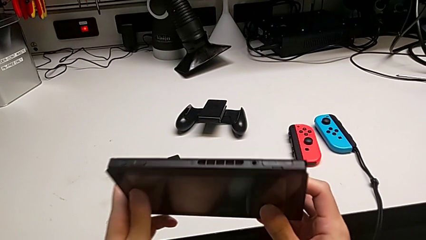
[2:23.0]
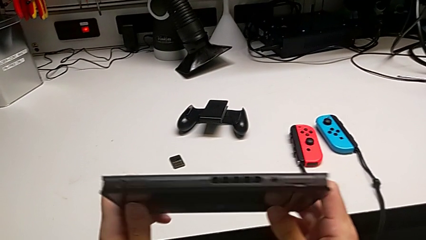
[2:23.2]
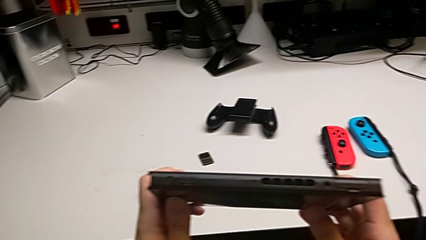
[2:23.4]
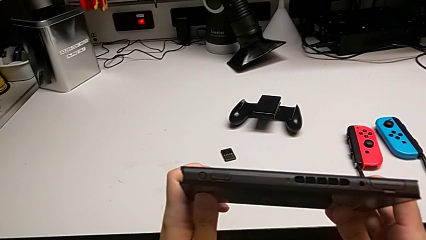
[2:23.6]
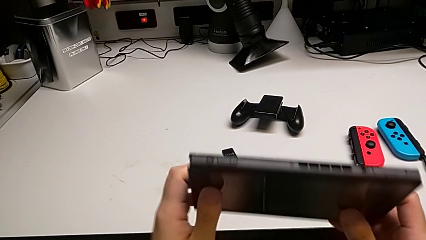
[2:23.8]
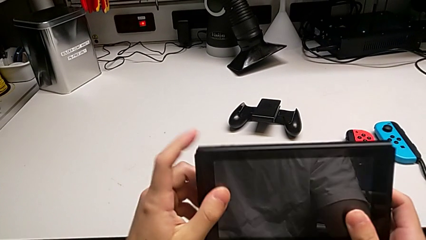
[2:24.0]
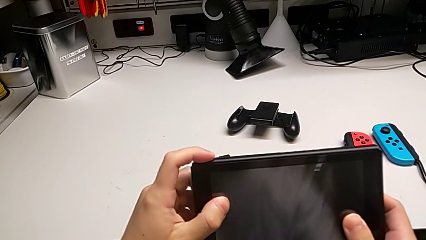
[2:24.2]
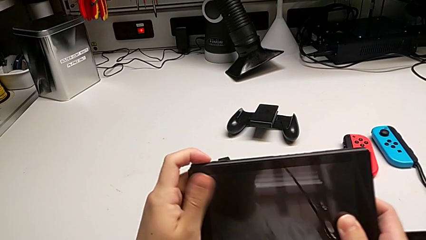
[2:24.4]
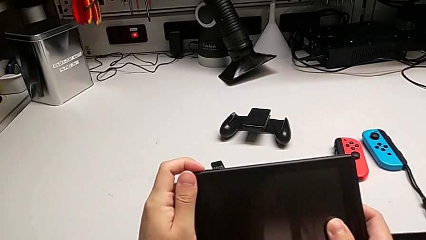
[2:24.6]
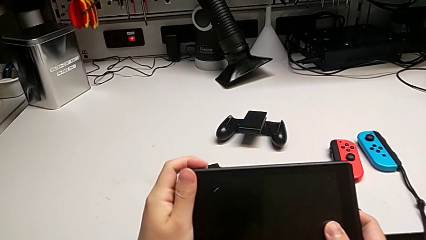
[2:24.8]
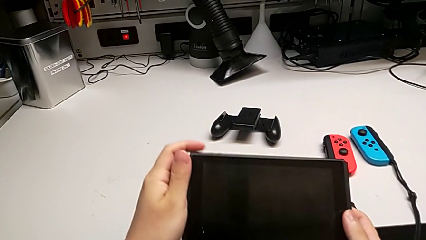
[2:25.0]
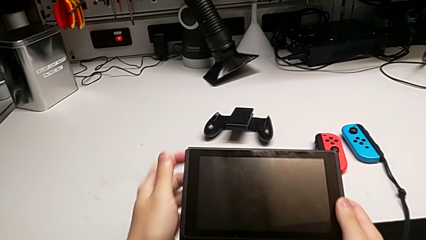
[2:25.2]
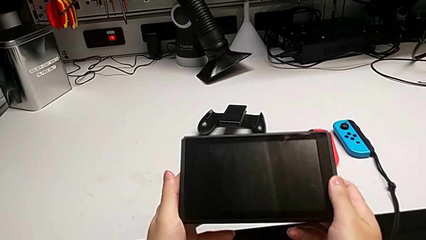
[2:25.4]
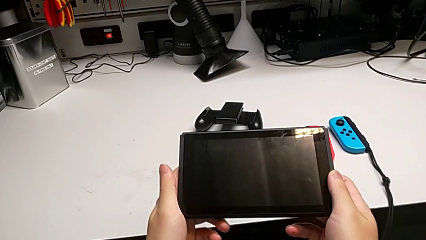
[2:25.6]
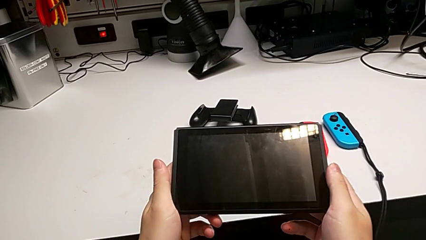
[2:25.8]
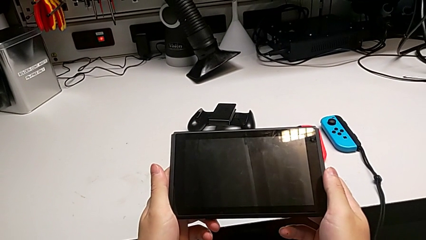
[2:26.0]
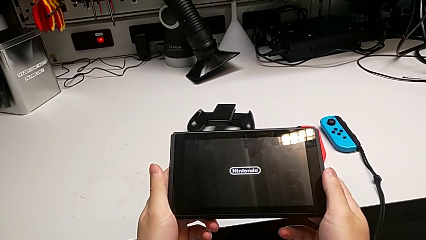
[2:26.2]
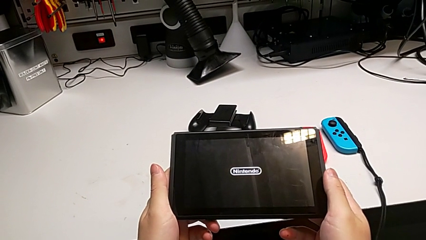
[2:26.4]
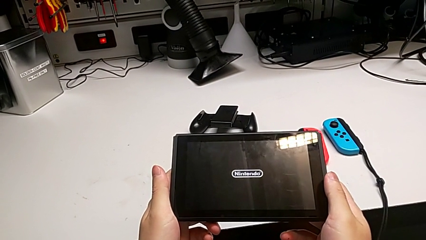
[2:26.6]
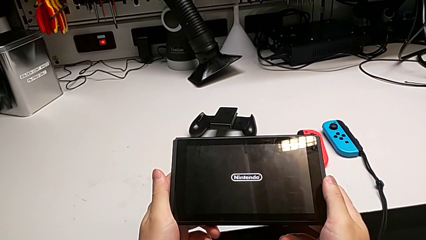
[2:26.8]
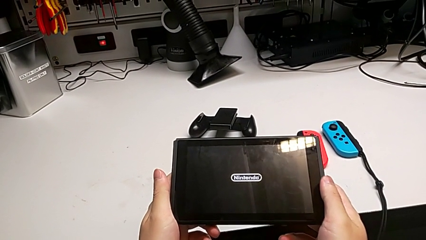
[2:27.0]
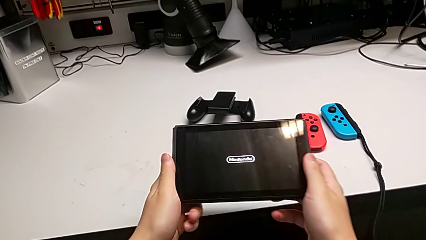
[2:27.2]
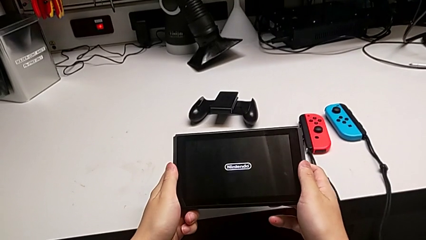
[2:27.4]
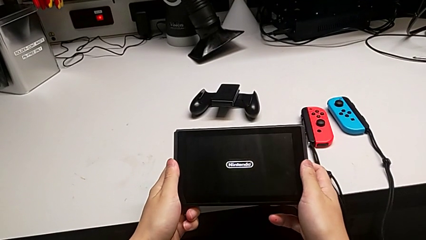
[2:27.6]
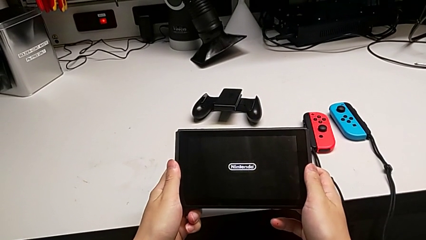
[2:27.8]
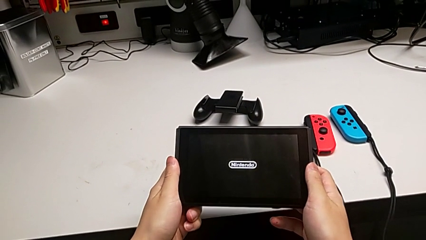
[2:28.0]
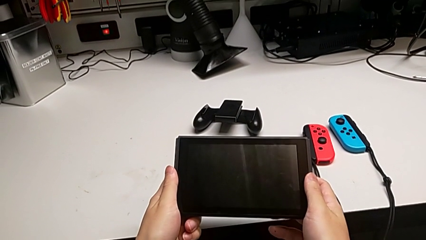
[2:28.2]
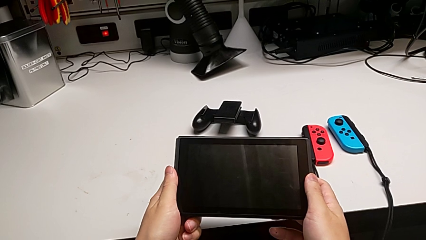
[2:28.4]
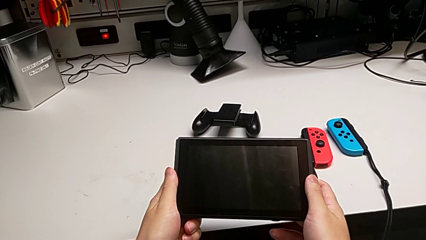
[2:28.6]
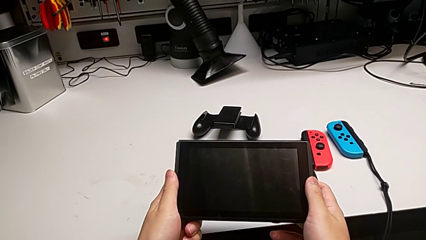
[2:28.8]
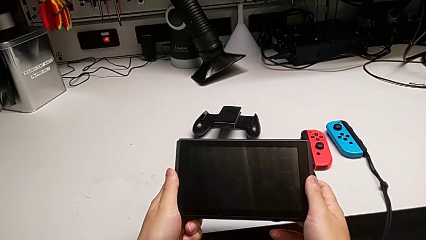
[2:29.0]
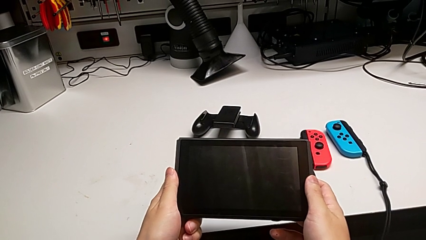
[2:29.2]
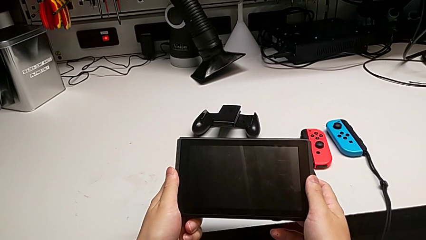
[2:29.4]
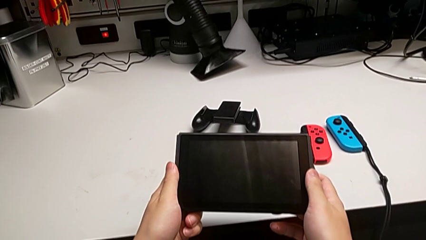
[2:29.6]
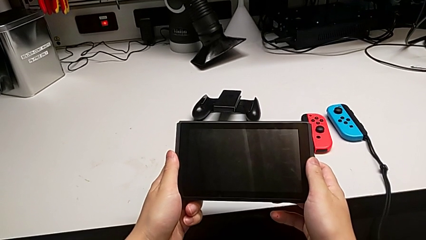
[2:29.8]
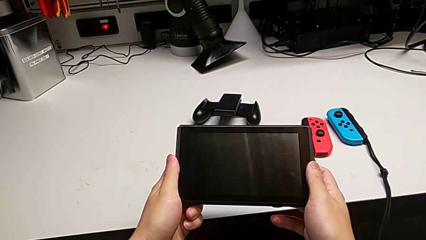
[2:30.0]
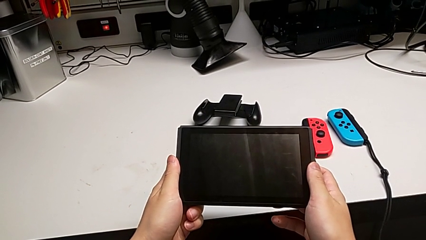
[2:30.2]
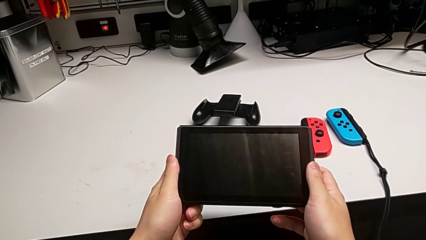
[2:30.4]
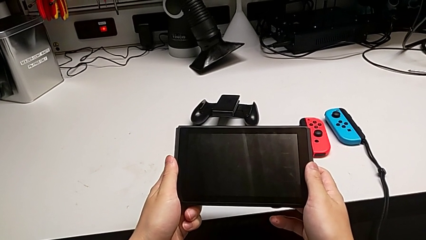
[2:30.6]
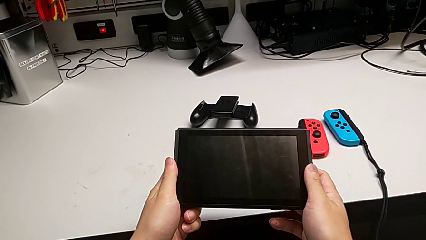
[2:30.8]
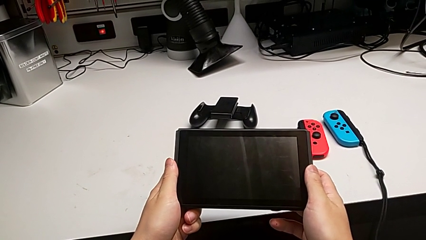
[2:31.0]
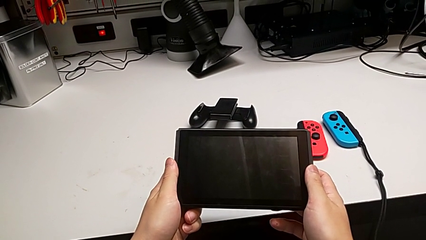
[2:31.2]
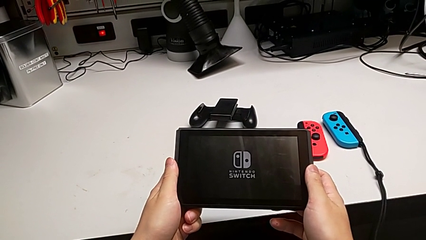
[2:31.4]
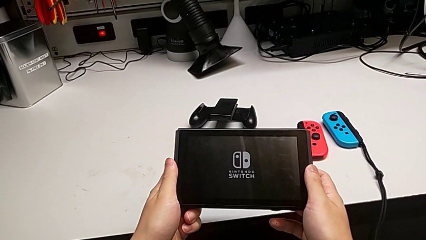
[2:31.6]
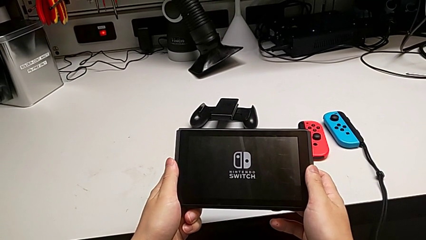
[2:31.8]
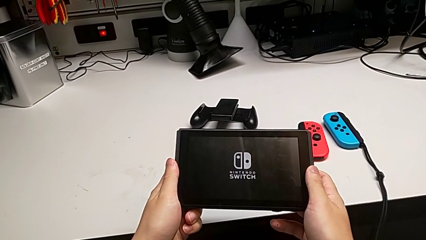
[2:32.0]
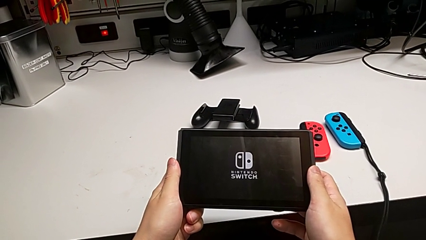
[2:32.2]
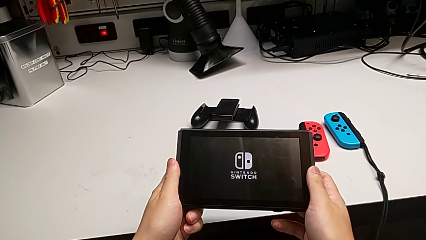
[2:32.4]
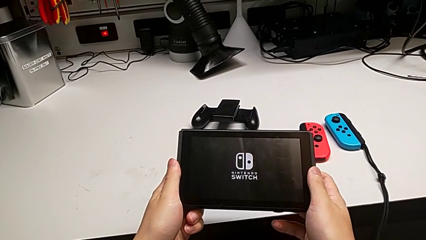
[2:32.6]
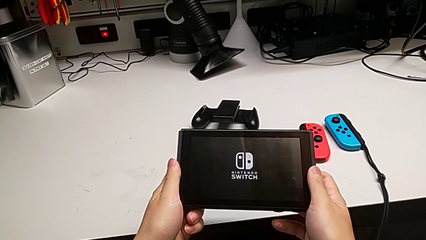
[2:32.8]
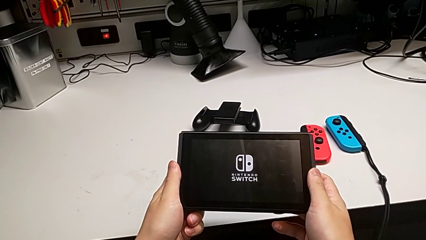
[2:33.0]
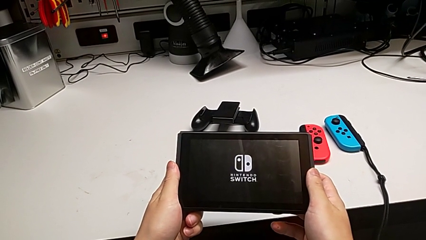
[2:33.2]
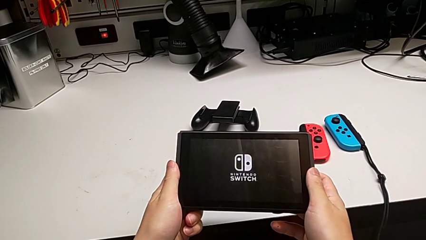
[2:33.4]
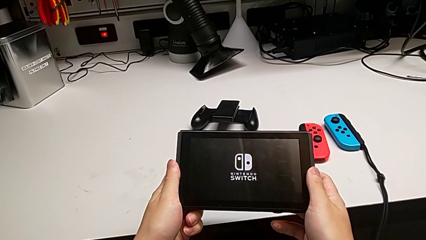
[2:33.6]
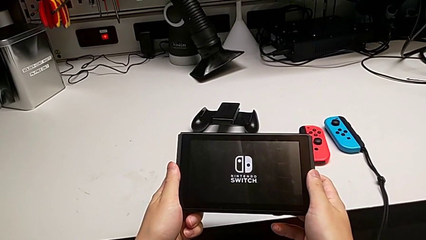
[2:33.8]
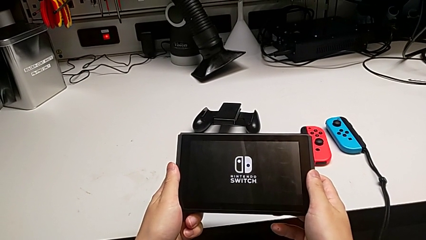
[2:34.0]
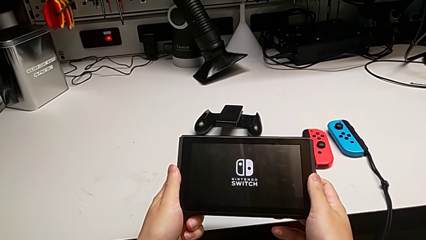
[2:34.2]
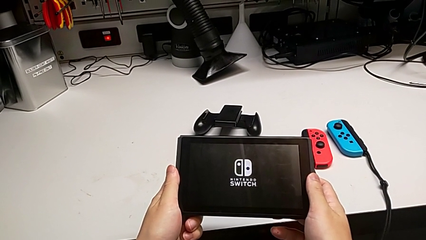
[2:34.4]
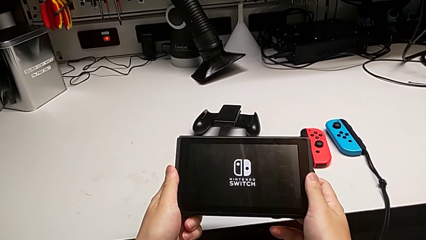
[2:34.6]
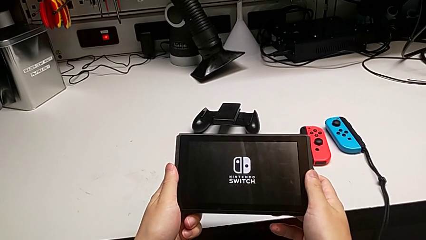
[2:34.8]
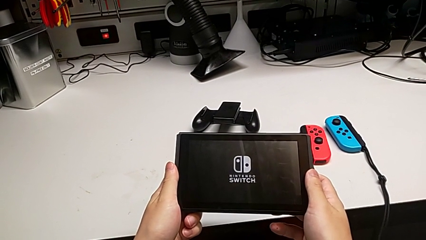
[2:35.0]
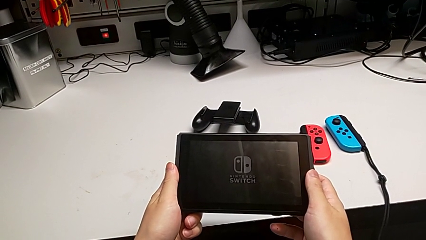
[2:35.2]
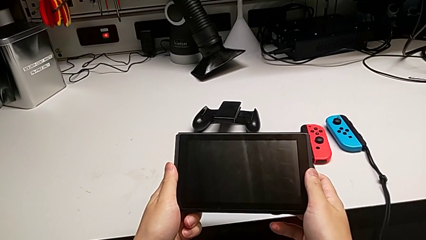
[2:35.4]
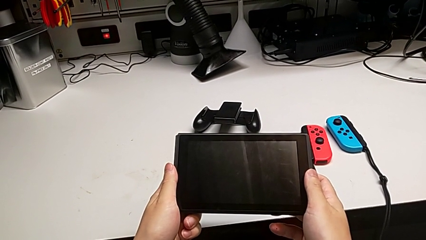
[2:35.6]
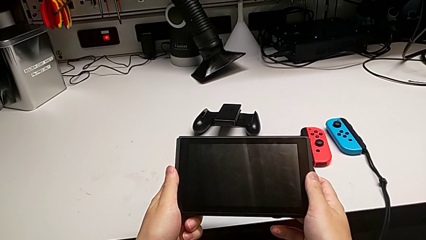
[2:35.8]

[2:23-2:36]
The camera wearer turns on the Nintendo Switch. They inspect the top Nintendo Switch and press the power button.

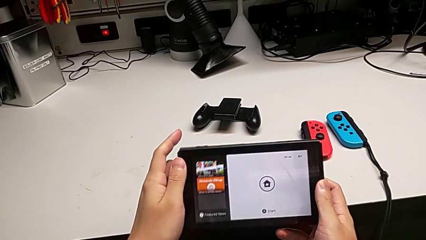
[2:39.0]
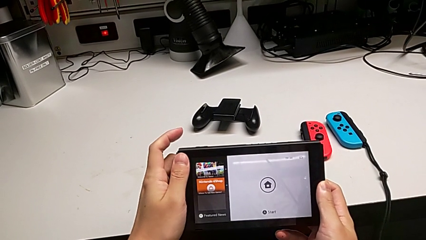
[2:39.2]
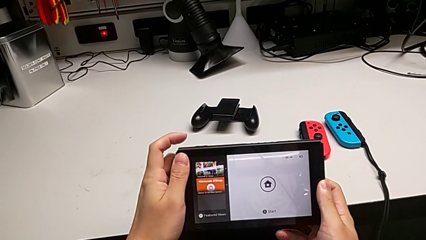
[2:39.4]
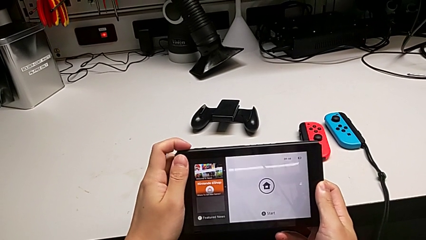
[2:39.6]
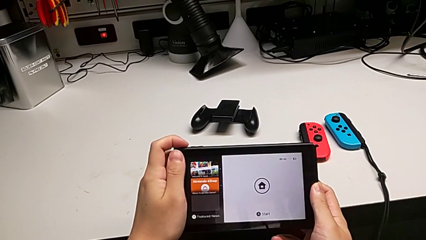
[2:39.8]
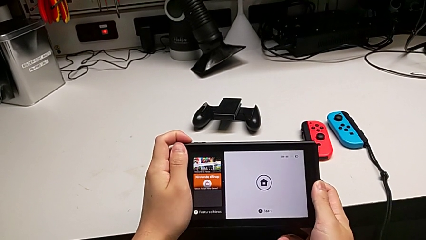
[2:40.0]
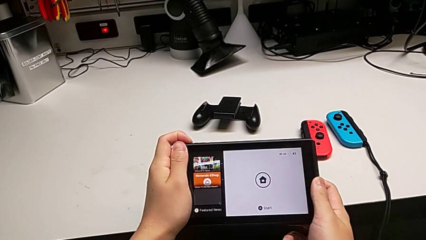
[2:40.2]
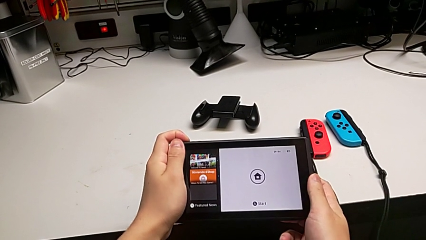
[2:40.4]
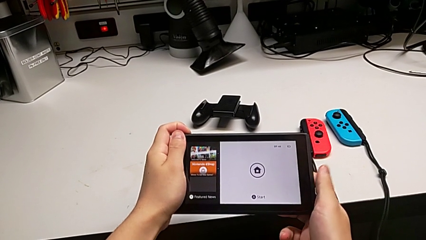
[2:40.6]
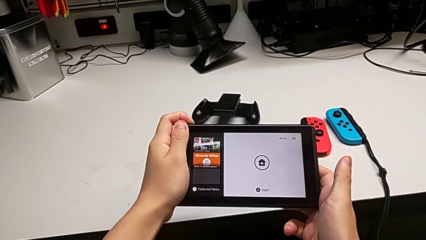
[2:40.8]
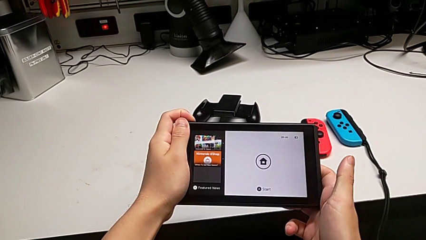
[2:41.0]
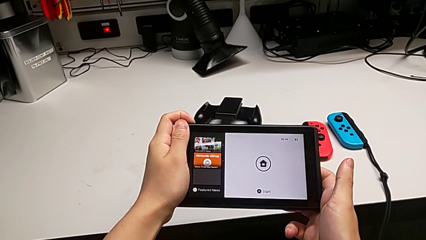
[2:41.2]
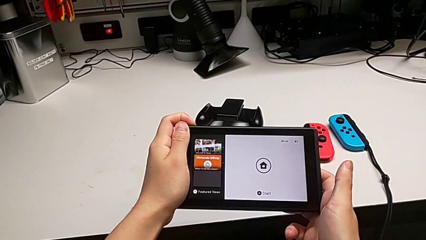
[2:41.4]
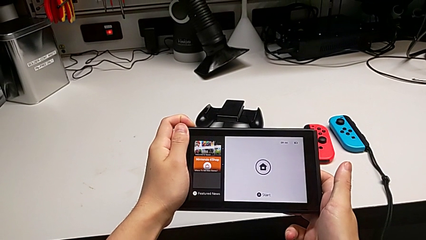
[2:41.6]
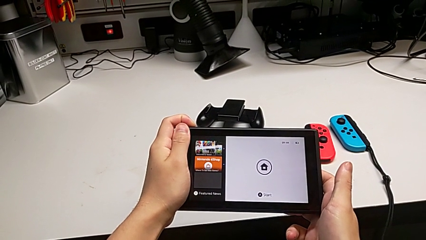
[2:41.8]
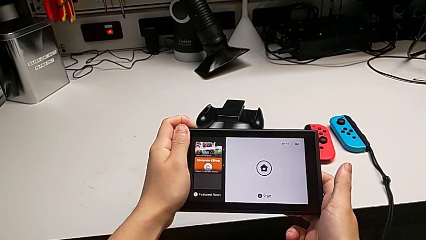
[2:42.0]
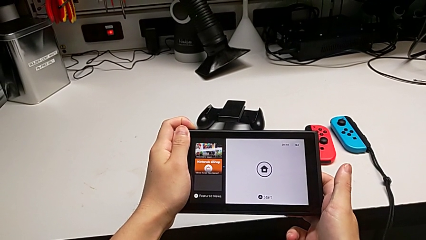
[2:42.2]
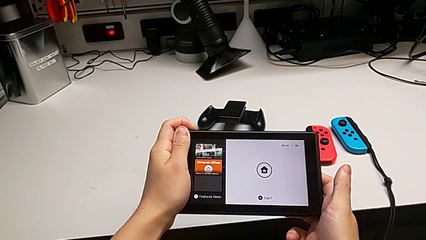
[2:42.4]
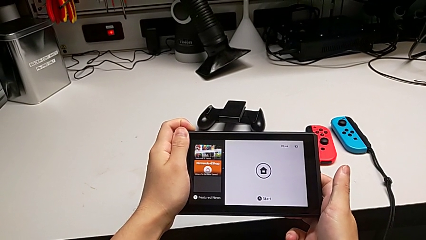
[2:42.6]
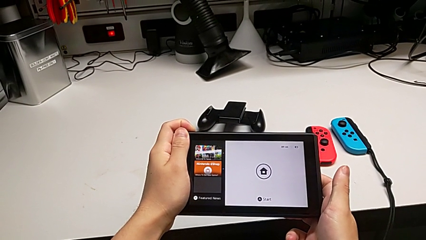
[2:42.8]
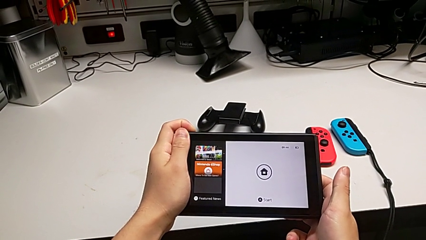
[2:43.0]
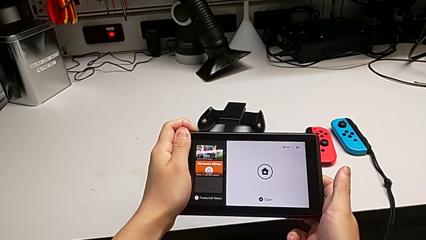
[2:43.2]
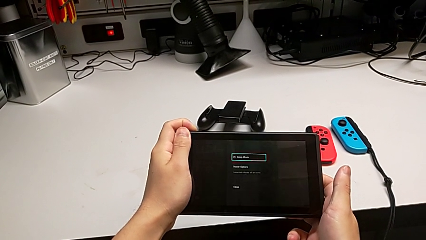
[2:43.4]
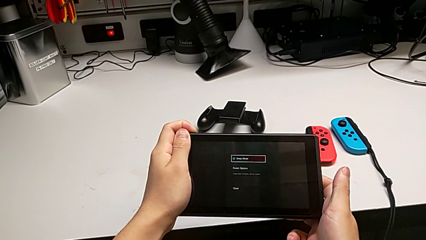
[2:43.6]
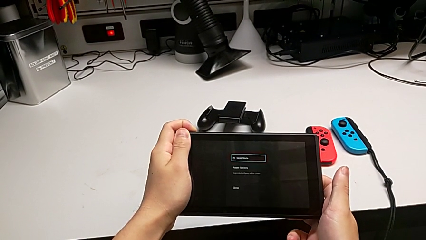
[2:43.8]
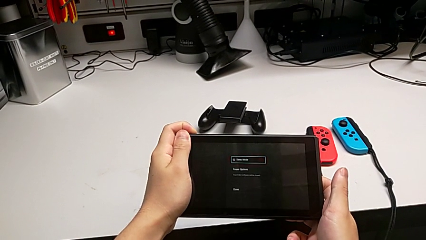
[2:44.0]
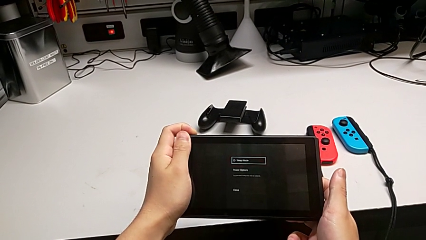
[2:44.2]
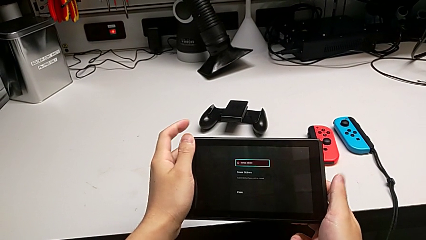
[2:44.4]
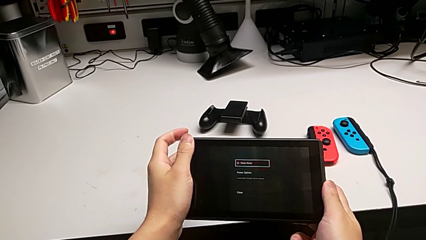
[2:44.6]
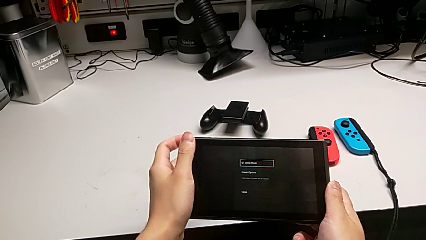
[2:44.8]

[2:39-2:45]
The camera wearer is turning off the Nintendo Switch. They press the power button.
